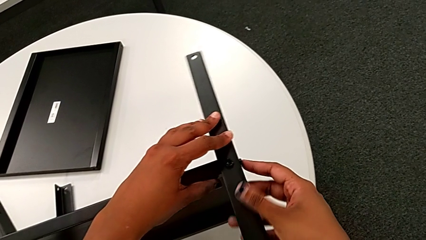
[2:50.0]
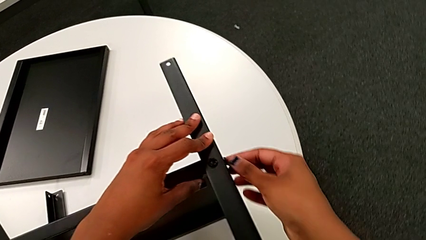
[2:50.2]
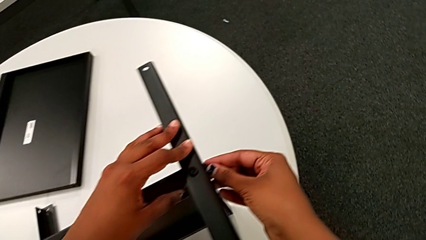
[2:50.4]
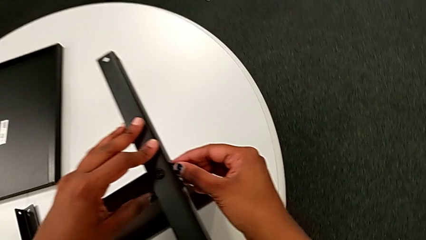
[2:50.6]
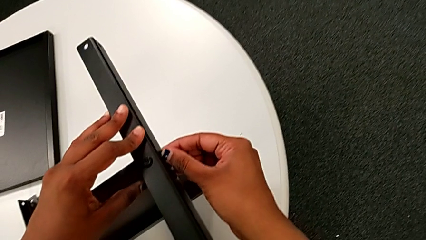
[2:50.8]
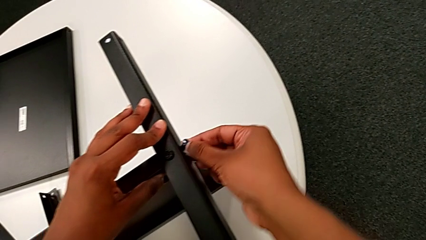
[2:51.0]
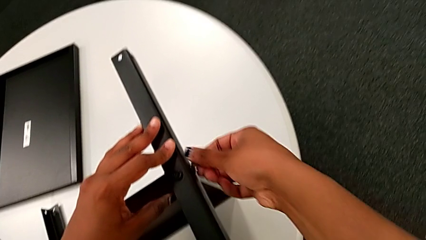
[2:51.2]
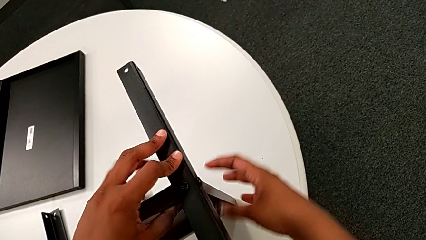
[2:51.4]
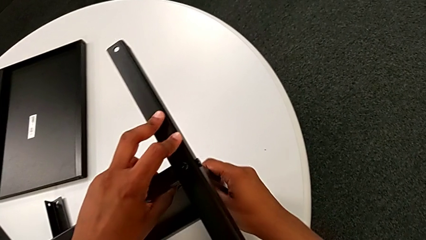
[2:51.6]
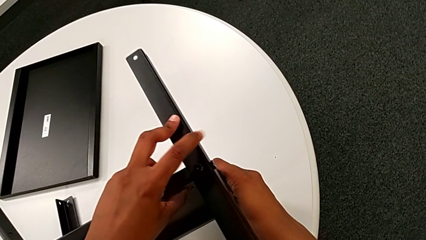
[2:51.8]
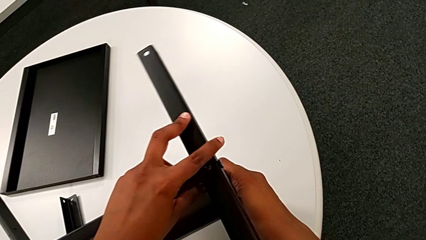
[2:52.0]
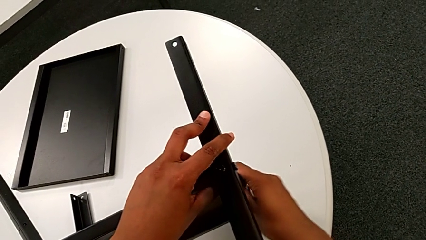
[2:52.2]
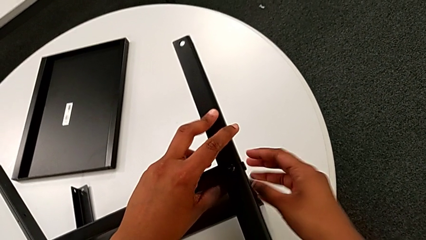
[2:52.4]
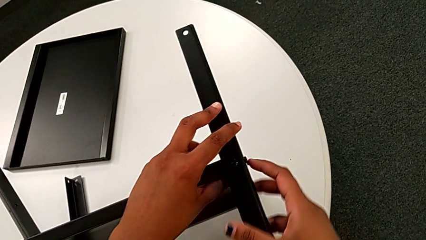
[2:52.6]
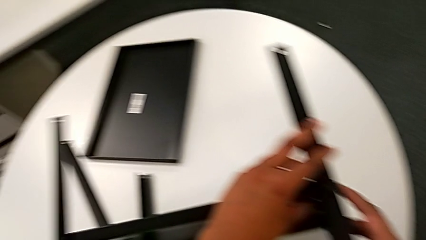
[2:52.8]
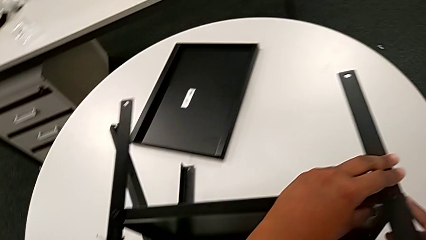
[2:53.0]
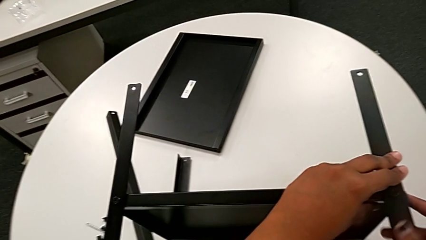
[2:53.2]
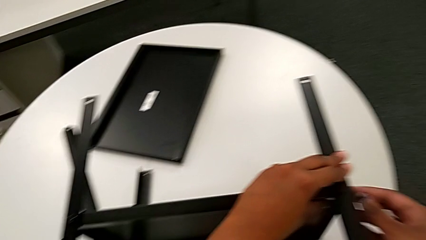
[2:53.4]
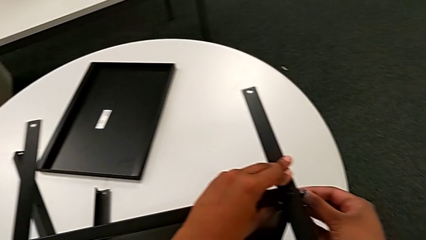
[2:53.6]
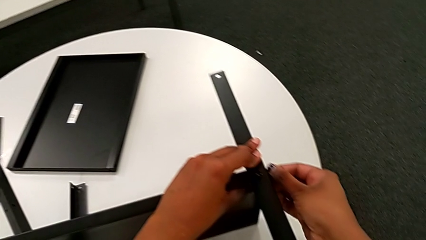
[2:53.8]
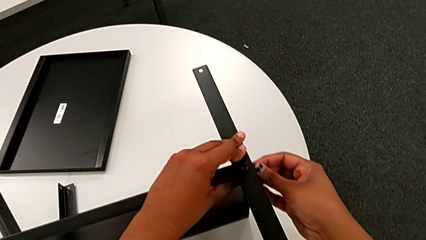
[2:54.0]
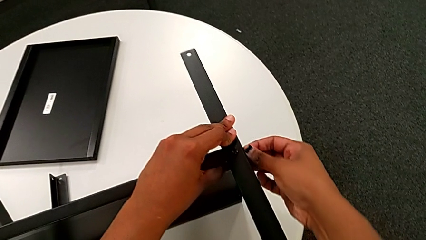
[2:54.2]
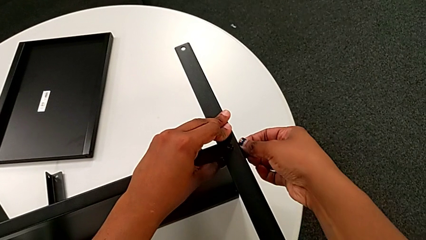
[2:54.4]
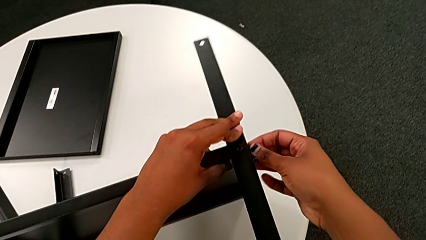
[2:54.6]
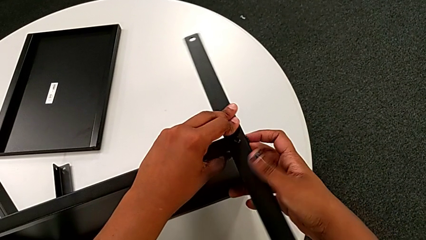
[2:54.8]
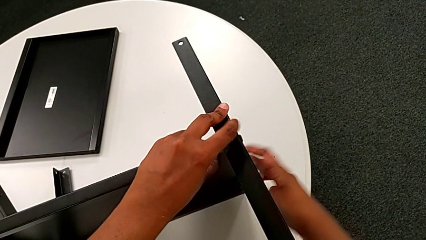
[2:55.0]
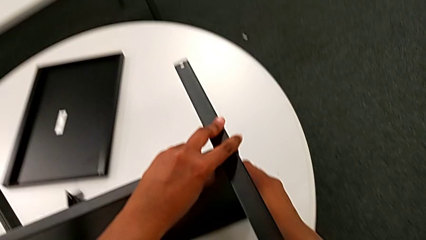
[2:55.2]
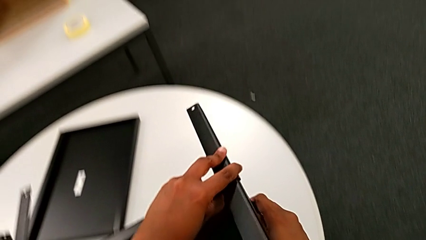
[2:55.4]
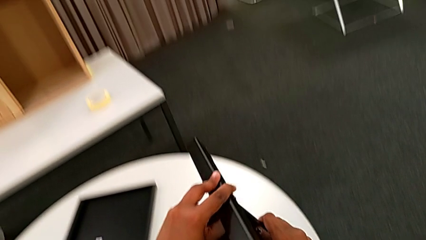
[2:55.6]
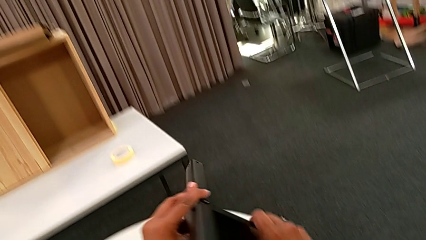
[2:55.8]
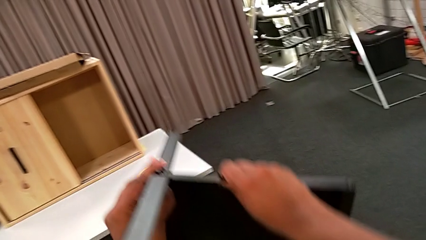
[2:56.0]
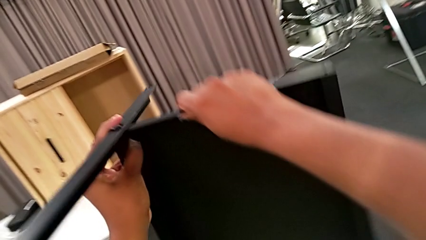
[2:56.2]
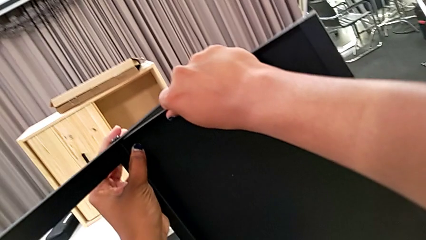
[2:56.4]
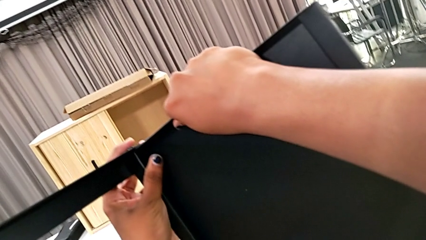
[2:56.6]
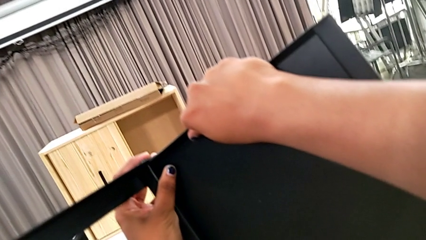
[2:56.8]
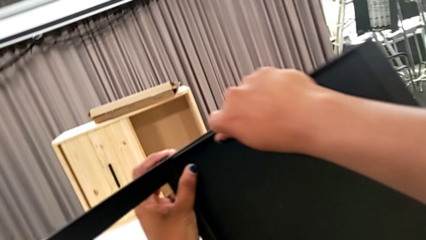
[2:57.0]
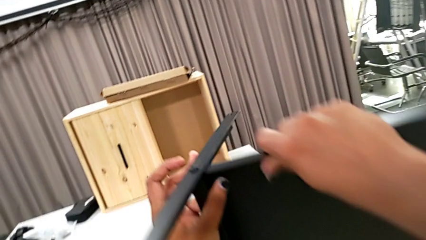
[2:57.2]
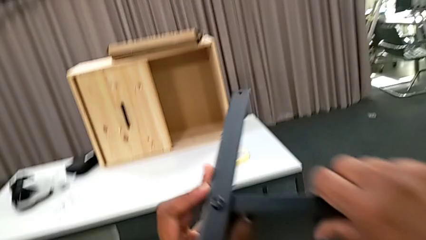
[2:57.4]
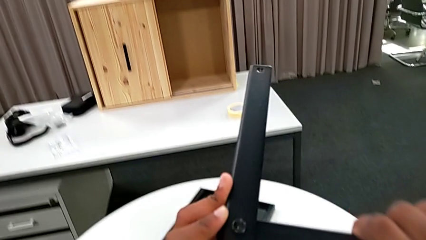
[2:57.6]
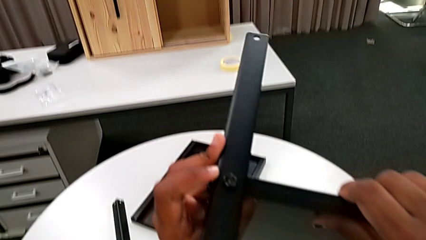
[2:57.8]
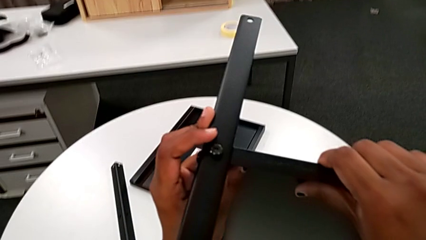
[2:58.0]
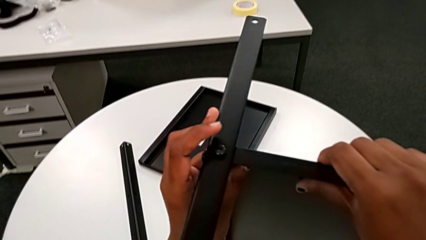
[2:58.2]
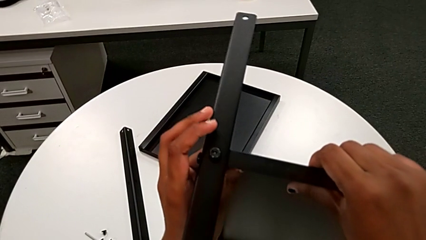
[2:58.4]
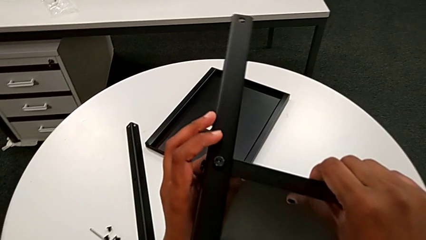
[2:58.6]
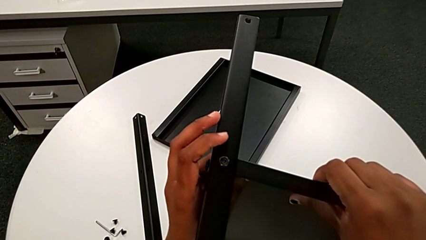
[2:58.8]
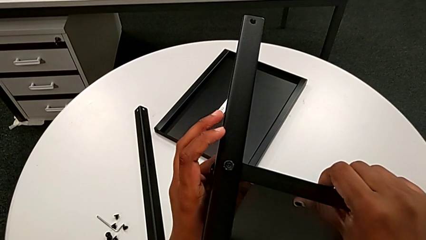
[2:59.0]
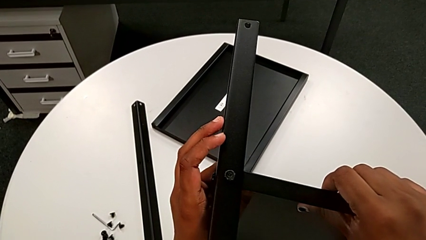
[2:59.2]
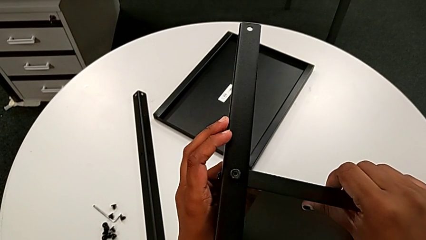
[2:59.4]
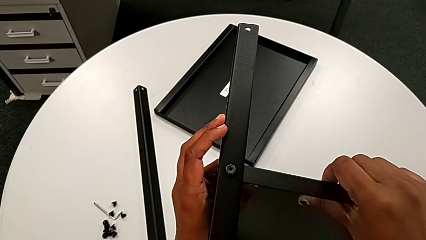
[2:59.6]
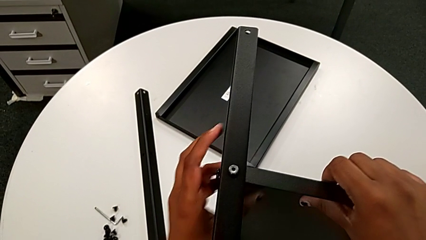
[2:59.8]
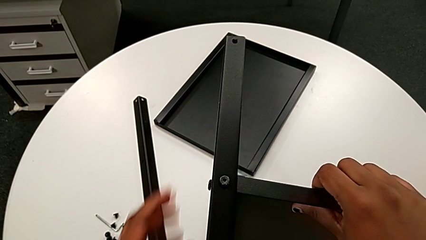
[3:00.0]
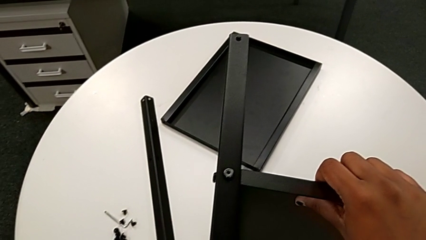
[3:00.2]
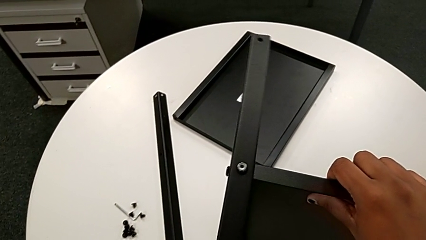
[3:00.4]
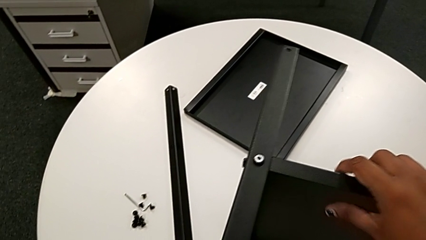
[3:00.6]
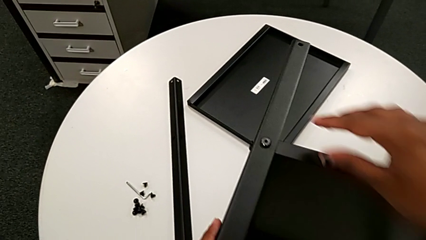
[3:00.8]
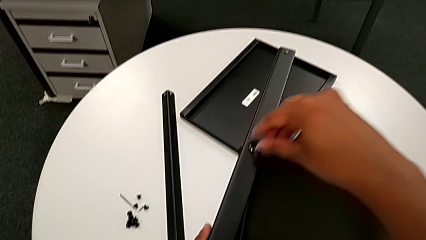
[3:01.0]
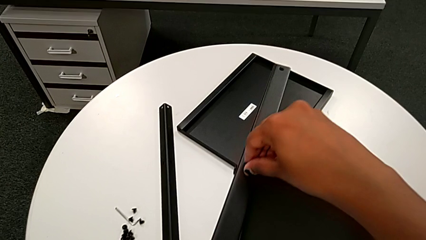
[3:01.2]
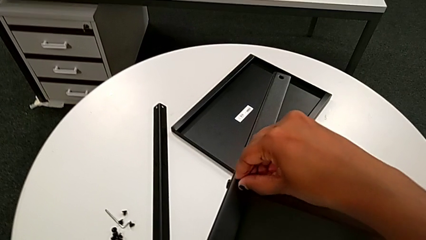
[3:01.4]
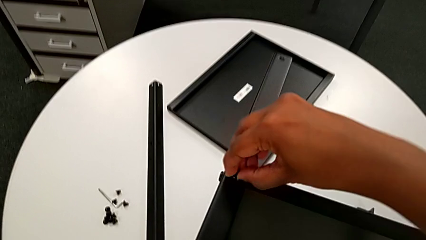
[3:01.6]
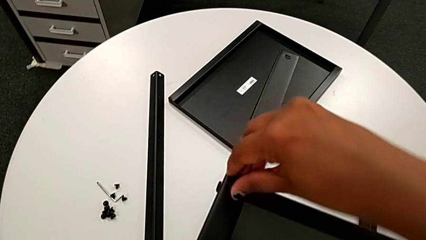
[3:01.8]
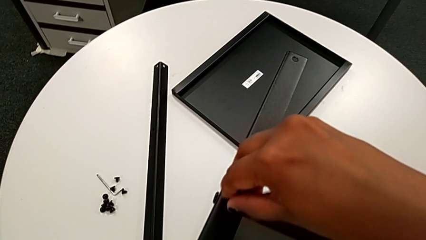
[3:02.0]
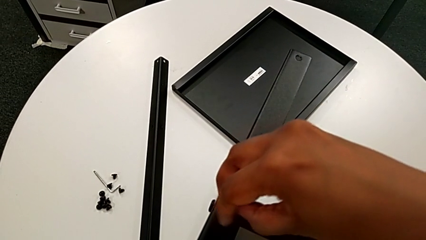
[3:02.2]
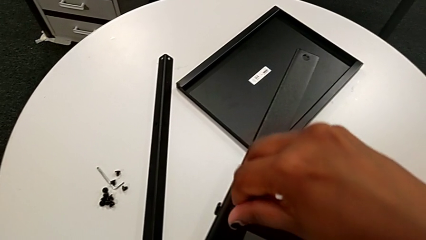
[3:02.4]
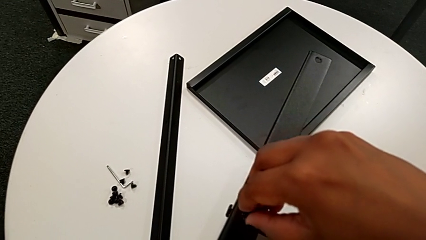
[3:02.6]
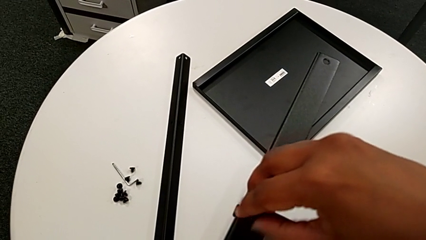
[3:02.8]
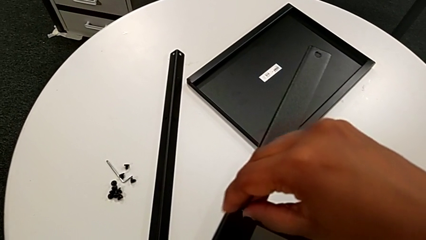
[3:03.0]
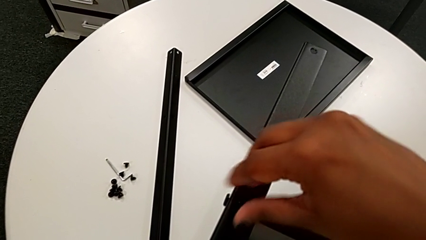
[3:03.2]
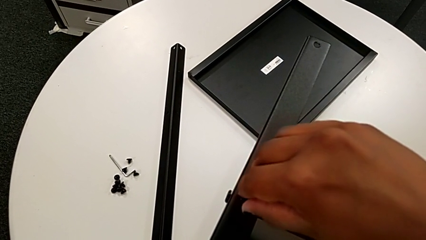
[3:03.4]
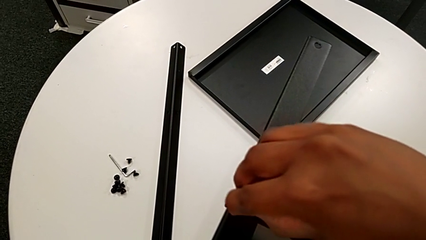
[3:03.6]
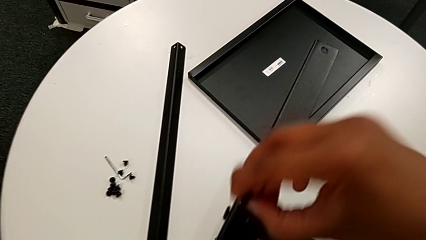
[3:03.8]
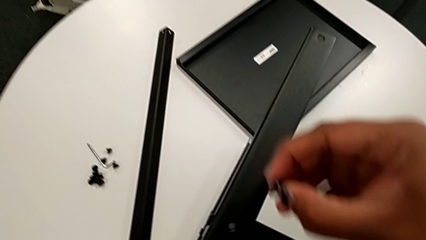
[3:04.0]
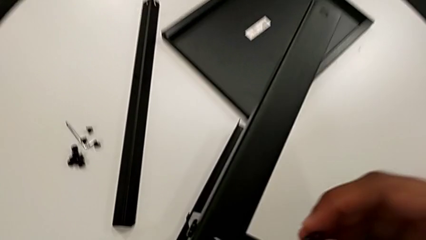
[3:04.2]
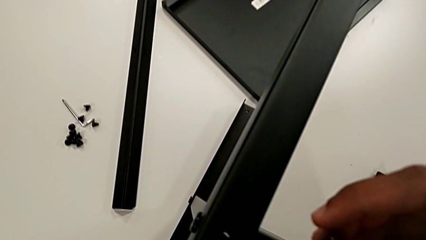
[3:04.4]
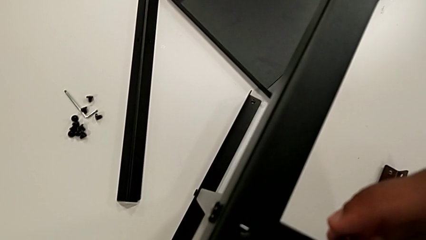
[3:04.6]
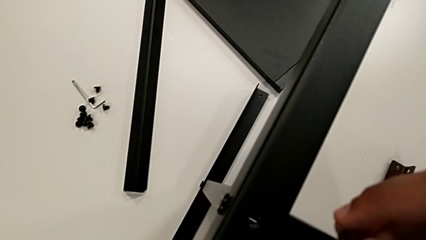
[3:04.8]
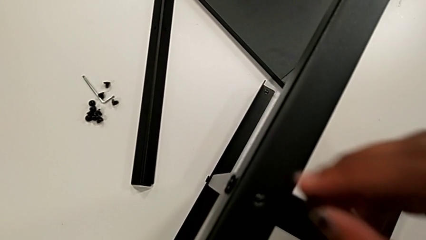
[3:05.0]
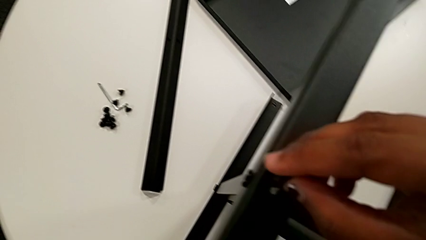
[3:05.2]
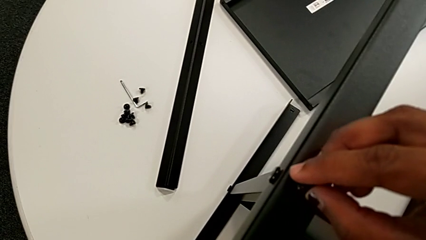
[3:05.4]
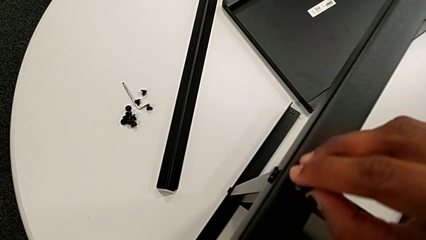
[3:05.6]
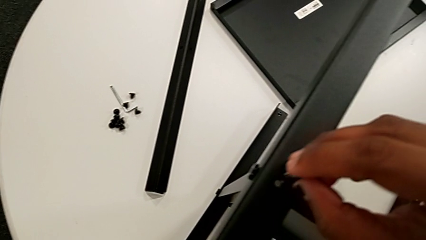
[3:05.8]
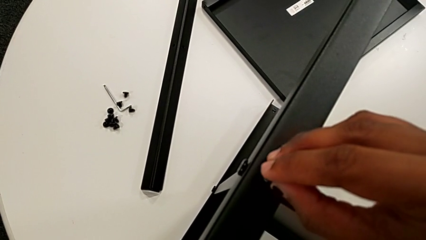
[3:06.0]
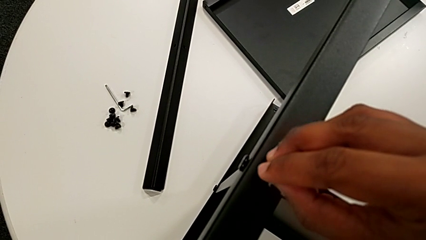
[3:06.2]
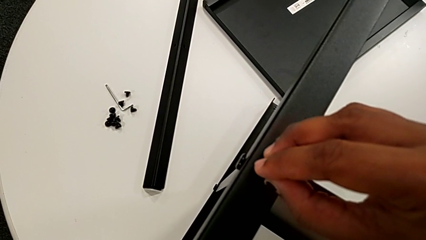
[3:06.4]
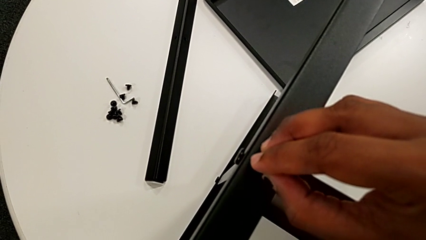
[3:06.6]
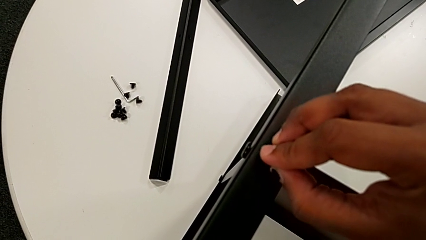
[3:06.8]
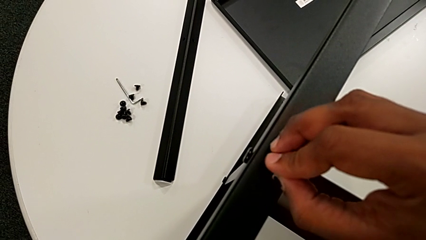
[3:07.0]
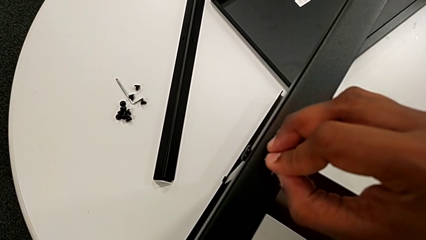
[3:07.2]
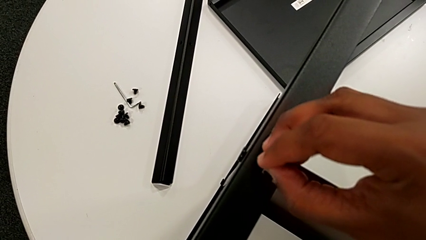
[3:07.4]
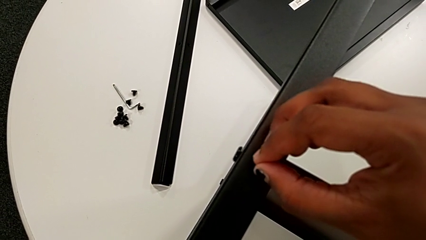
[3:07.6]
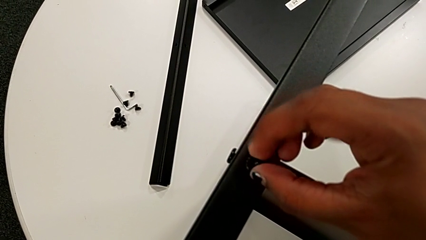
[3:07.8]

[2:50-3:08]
The camera wearer is screwing the third leg onto the middle shelf. They screw the hex socket head, hold the nightstand, screw the hex socket head, grab the nightstand, rotate it and place it. They grab the nightstand with the left hand, approach the hex socket head, unscrew it, disassemble it and insert it.
